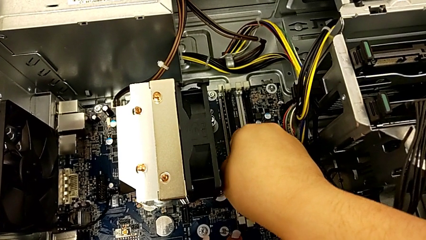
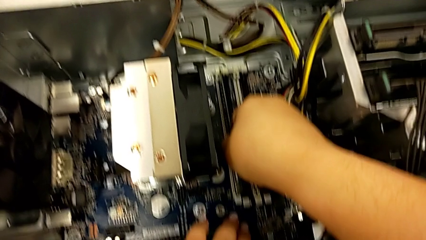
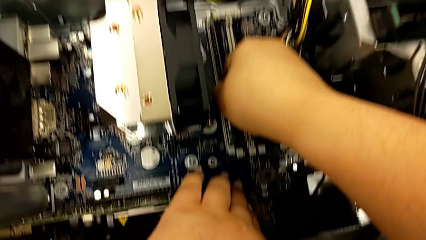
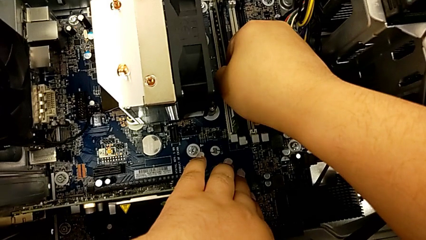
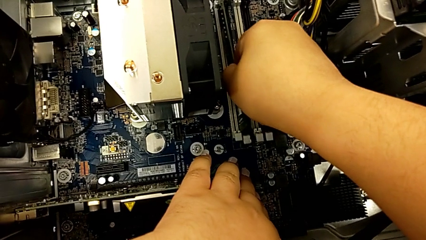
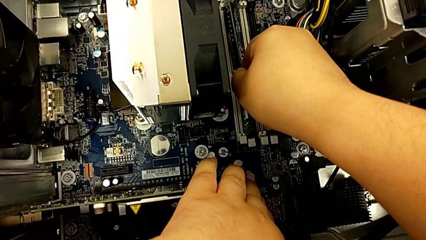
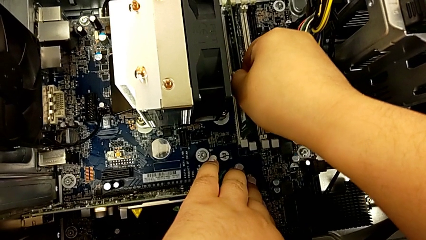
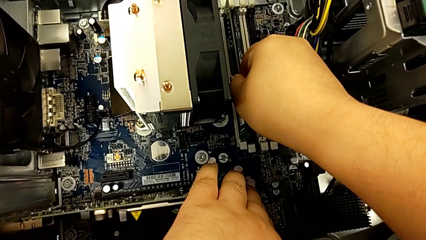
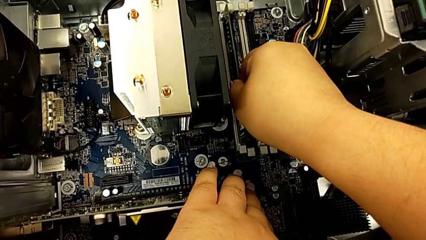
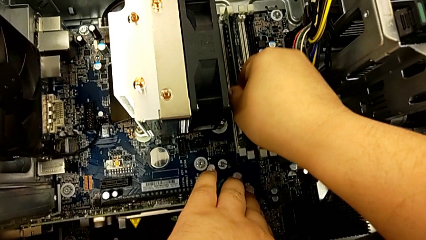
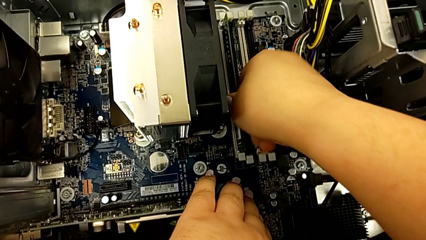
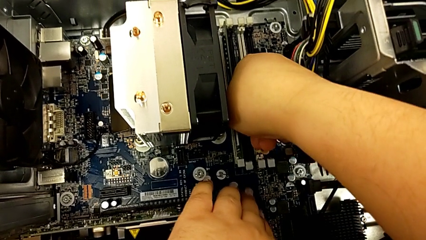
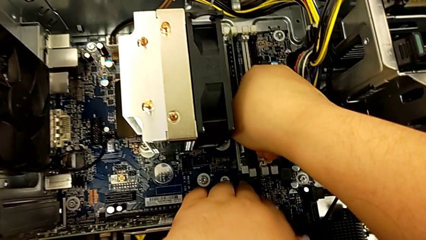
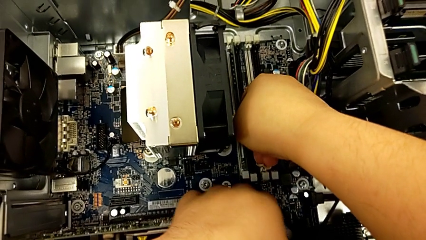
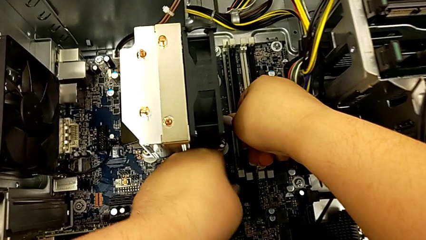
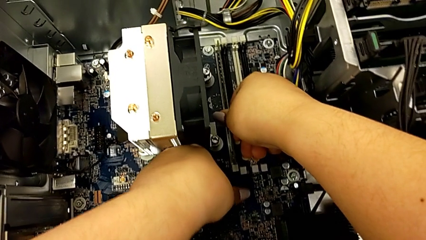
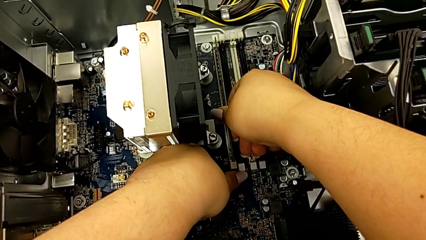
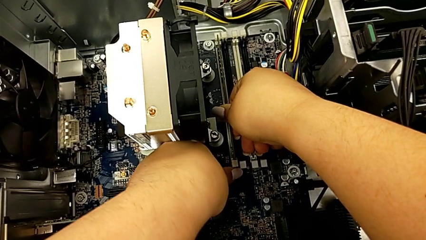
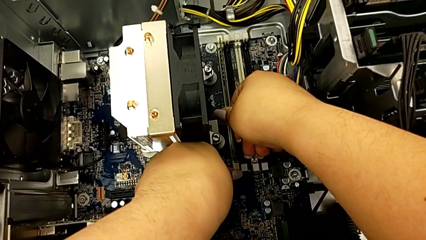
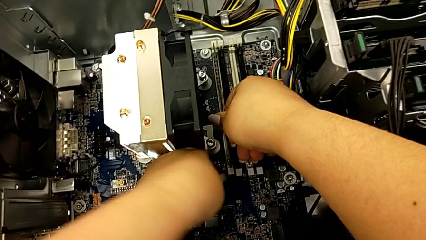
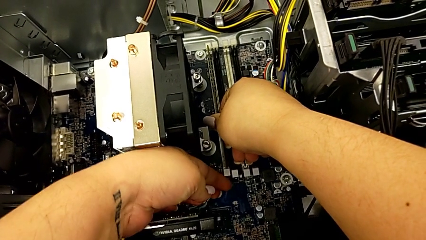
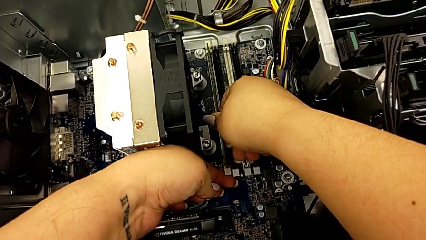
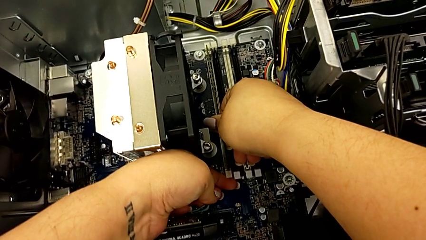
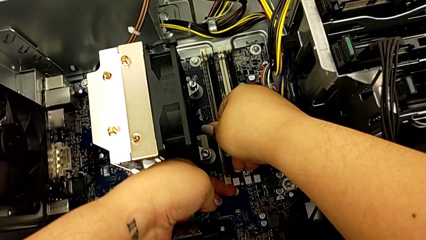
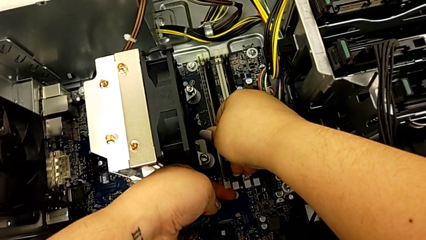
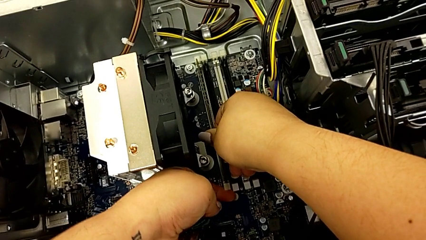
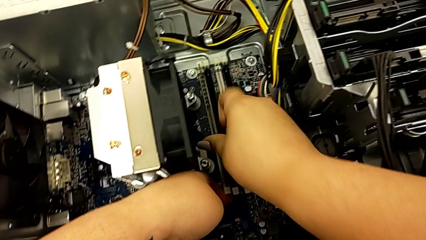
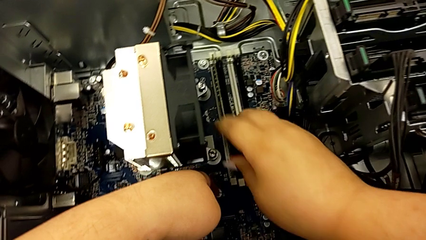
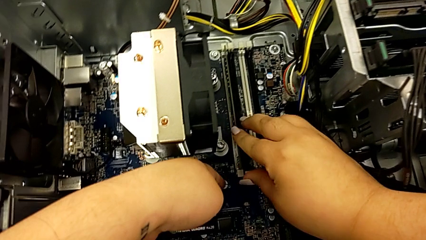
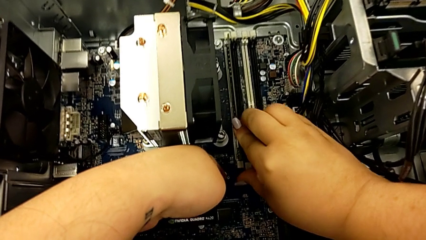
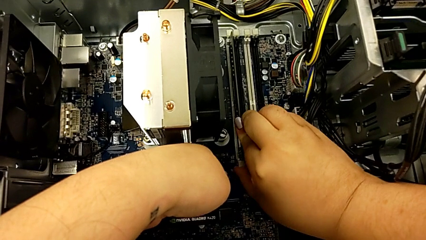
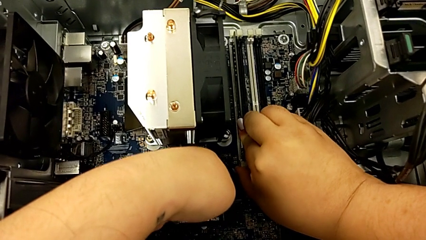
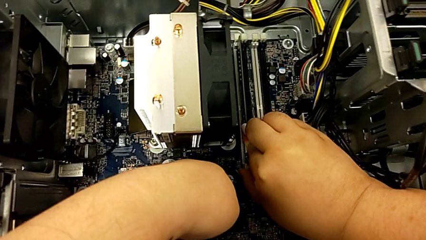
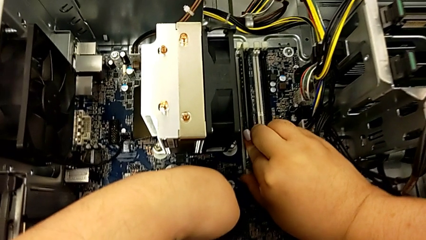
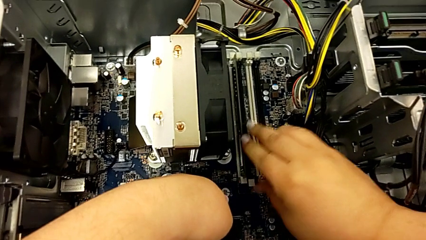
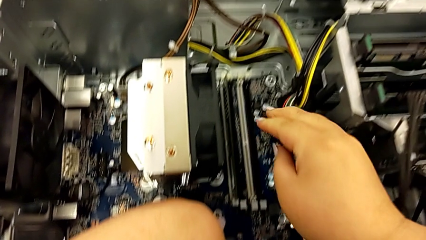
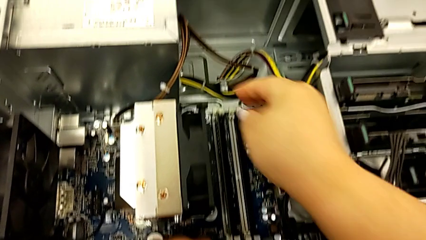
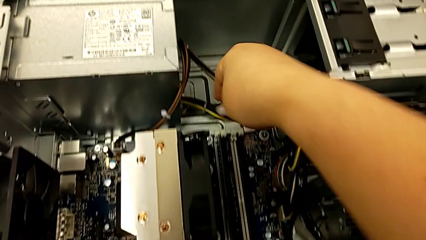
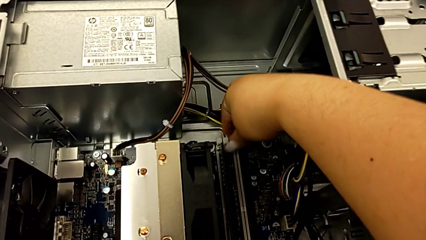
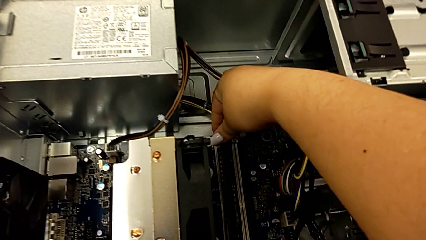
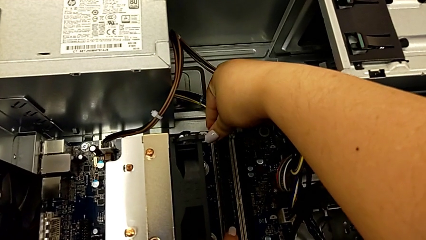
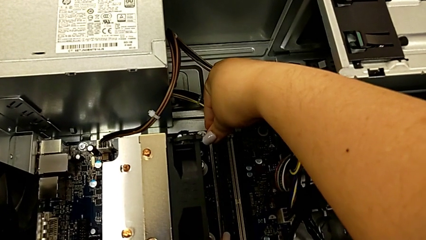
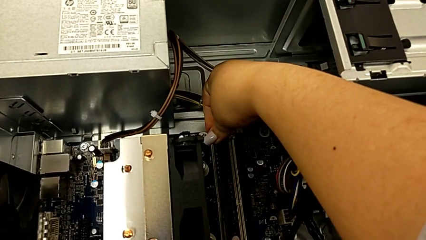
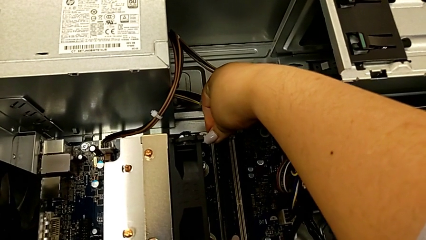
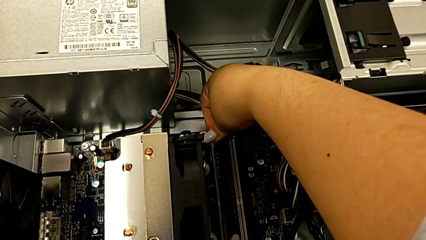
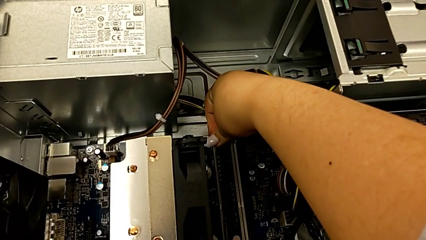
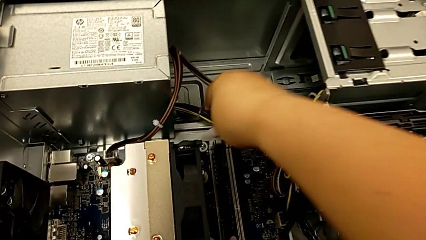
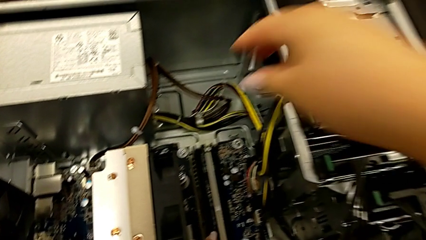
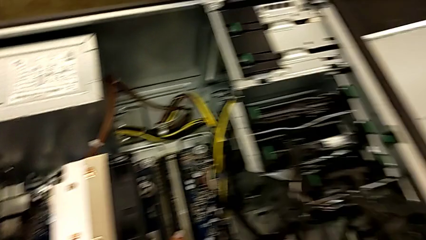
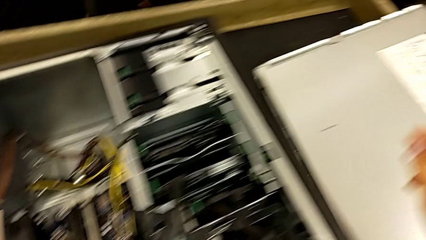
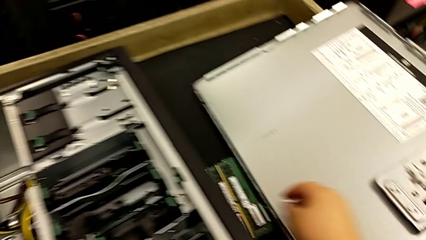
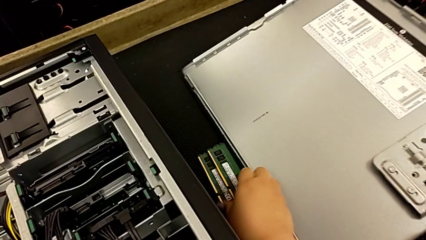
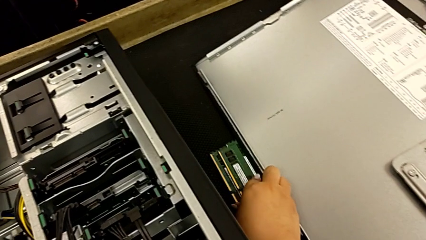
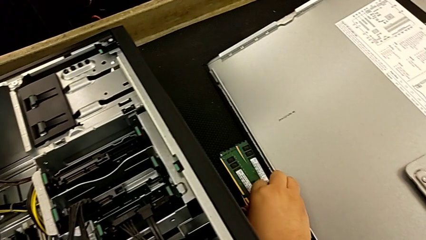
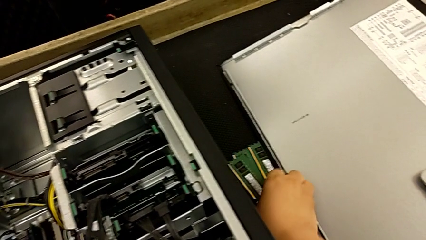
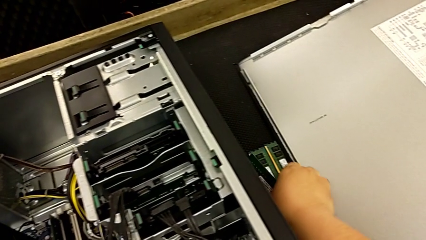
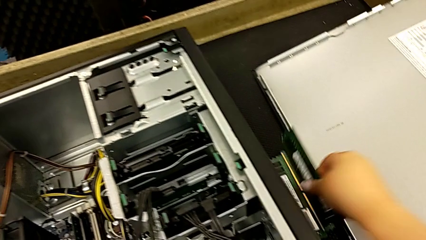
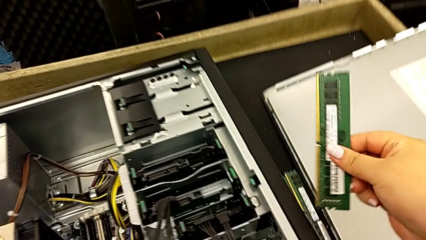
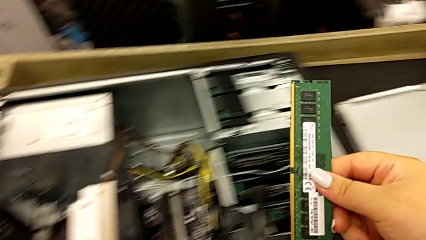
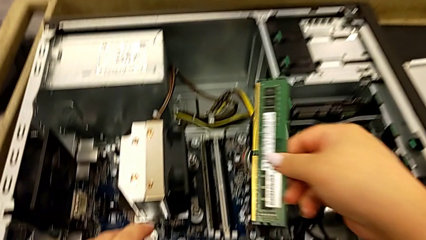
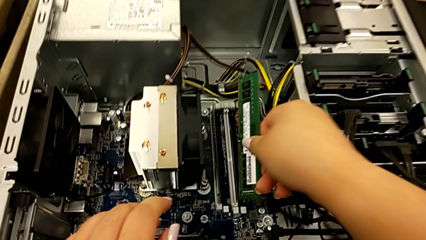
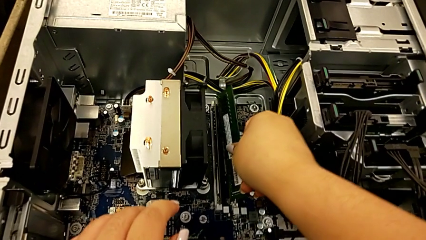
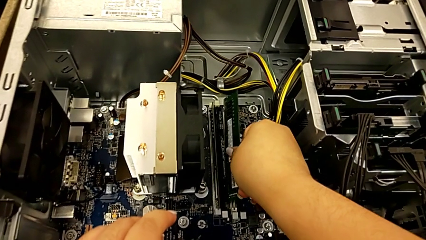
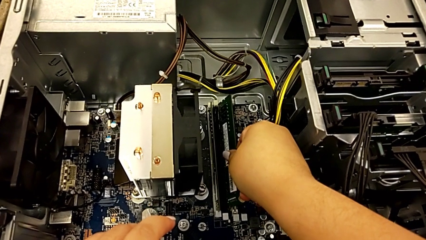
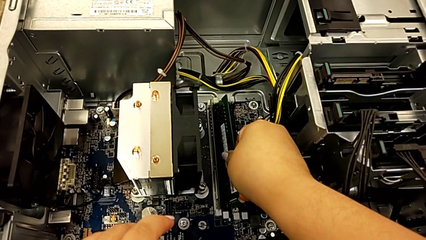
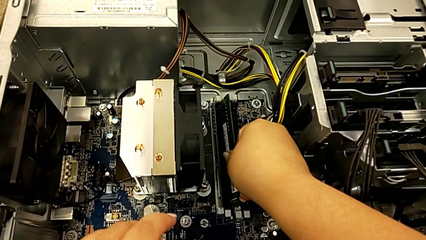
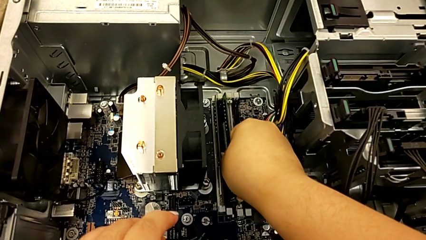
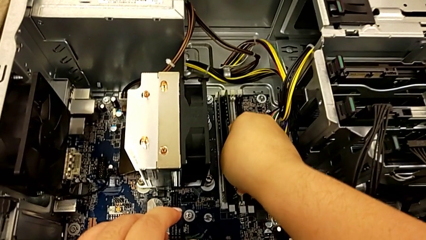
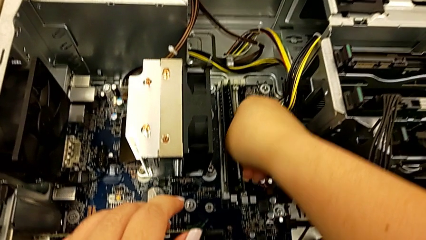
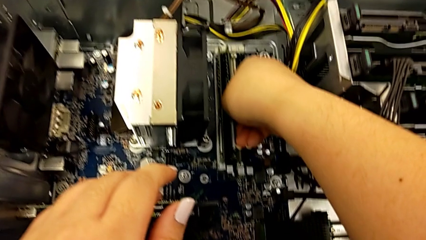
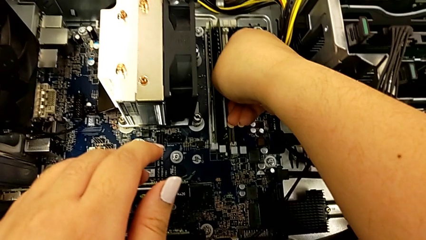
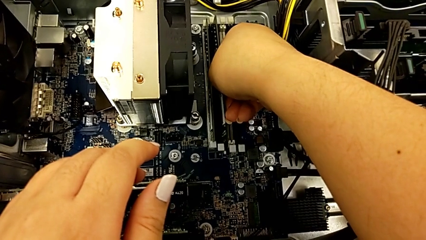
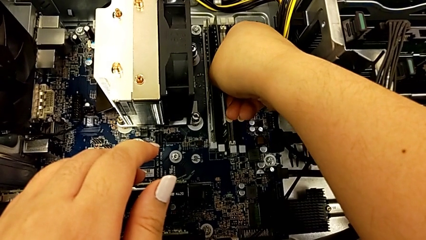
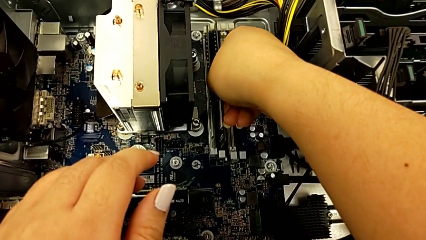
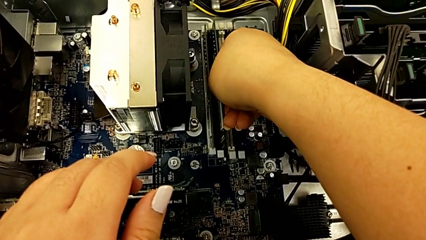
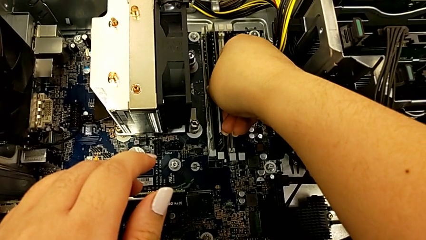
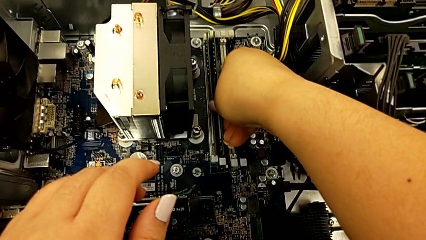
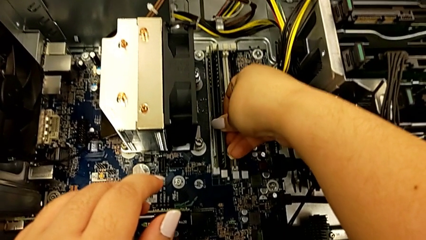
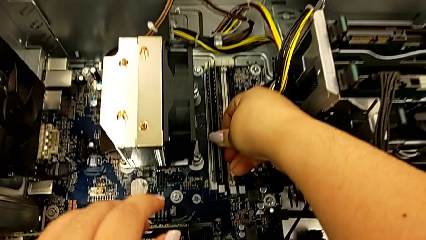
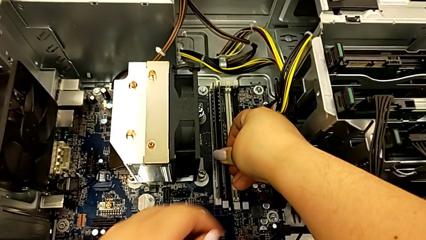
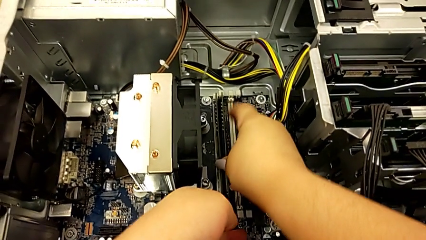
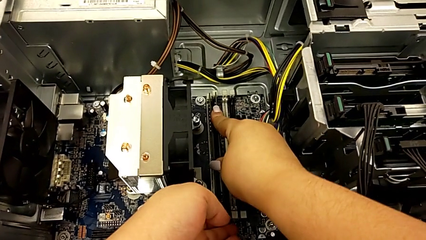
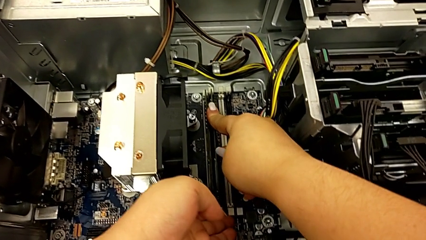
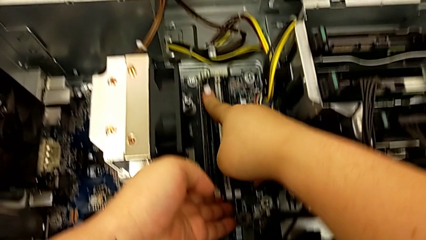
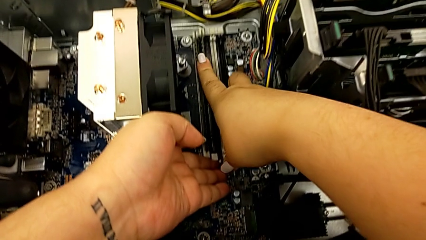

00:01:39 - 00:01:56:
The camera wearer is installing the RAM memories in the computer tower. They push the first RAM, press the first RAM tab, grab the second RAM, insert it, assemble it and press the second RAM tab.
